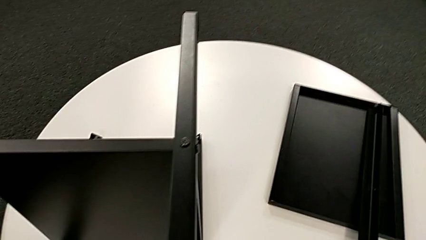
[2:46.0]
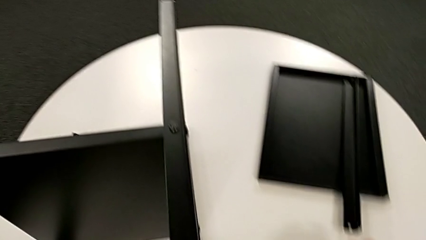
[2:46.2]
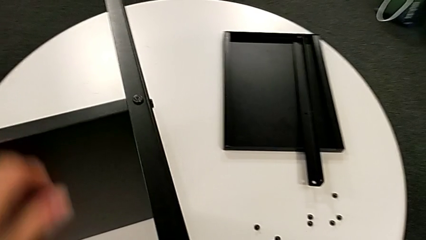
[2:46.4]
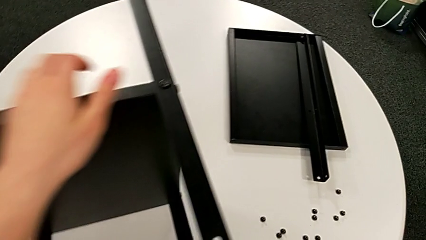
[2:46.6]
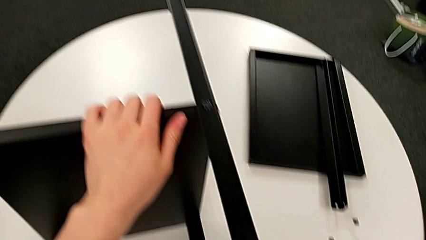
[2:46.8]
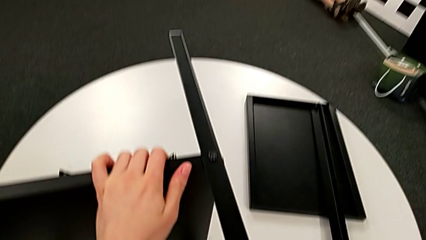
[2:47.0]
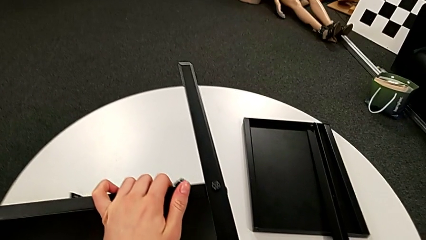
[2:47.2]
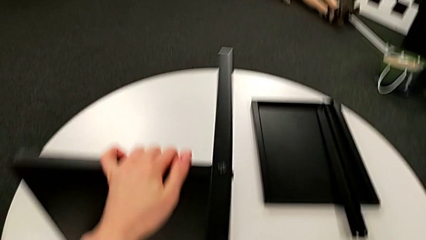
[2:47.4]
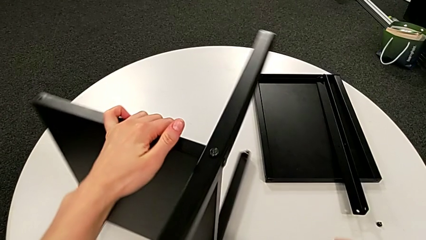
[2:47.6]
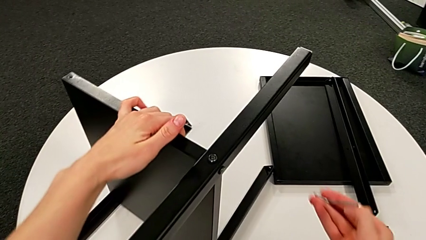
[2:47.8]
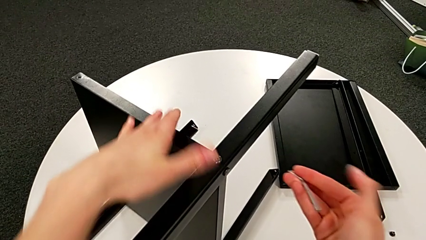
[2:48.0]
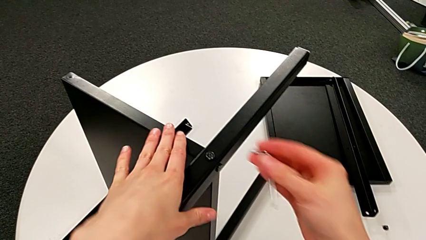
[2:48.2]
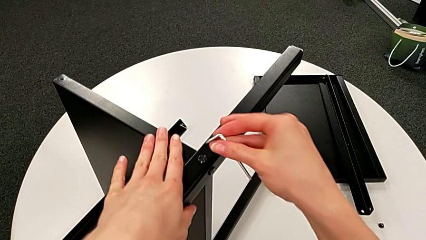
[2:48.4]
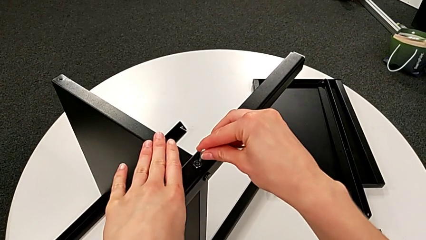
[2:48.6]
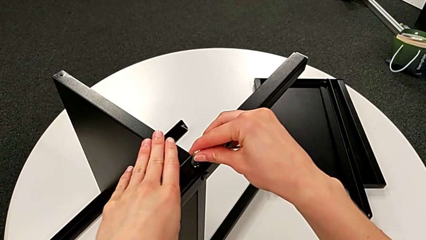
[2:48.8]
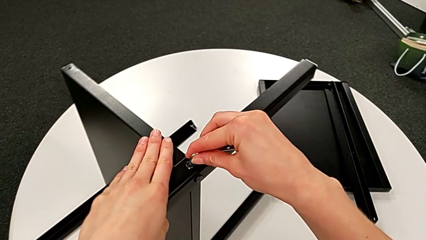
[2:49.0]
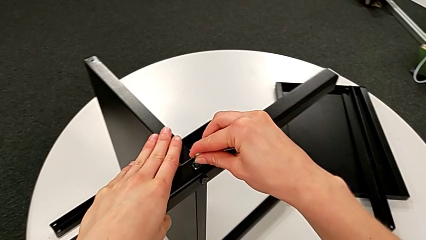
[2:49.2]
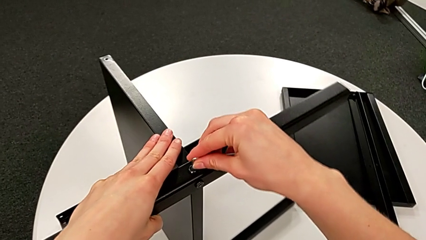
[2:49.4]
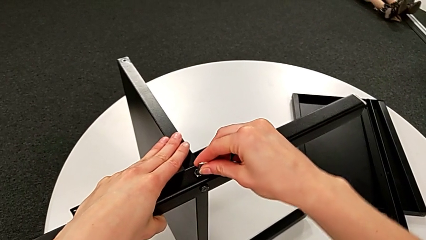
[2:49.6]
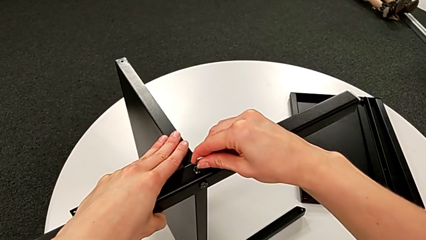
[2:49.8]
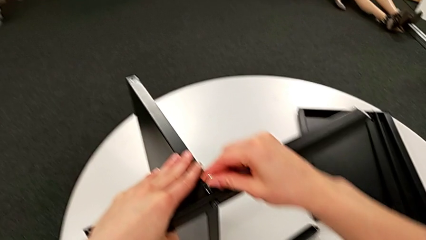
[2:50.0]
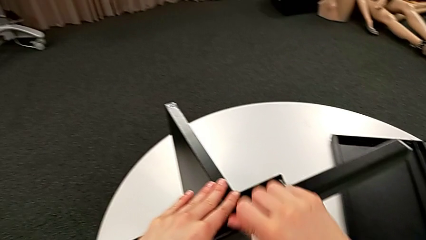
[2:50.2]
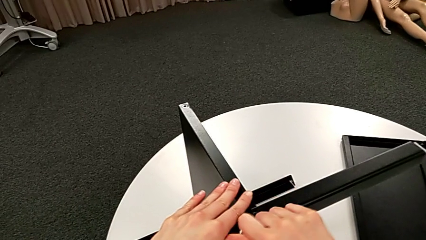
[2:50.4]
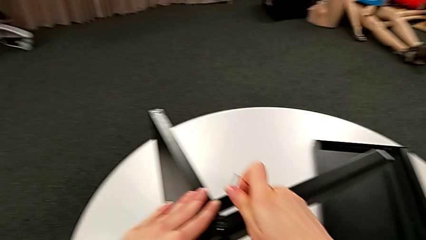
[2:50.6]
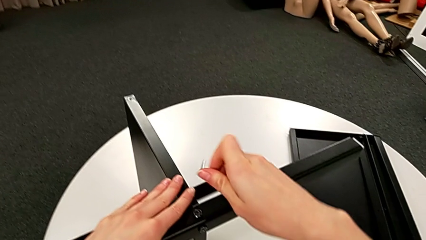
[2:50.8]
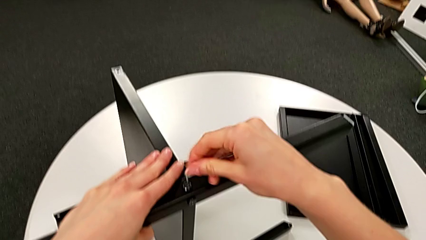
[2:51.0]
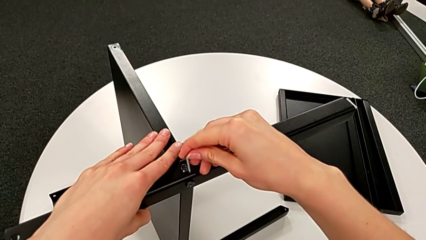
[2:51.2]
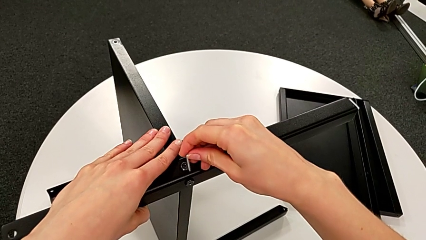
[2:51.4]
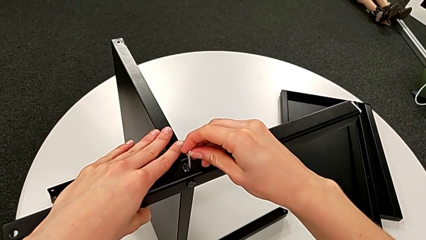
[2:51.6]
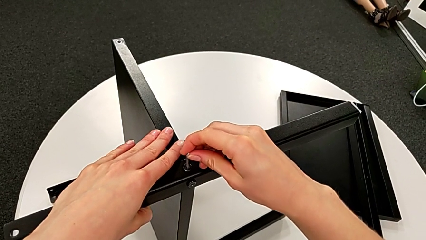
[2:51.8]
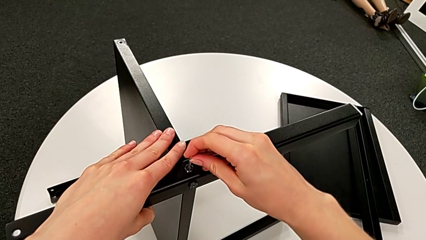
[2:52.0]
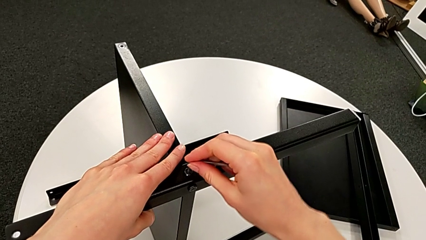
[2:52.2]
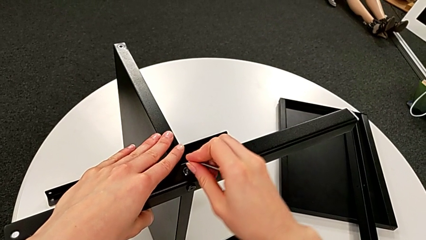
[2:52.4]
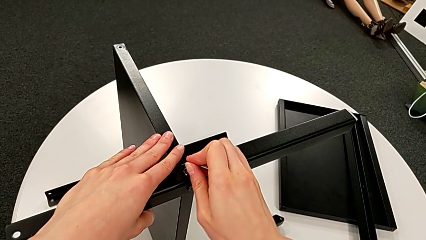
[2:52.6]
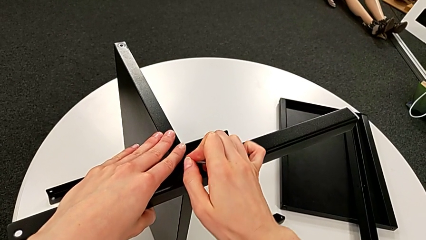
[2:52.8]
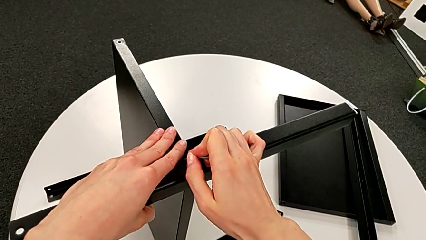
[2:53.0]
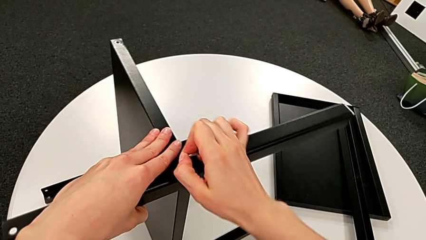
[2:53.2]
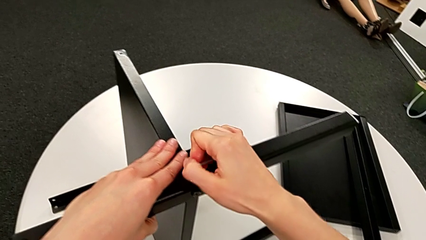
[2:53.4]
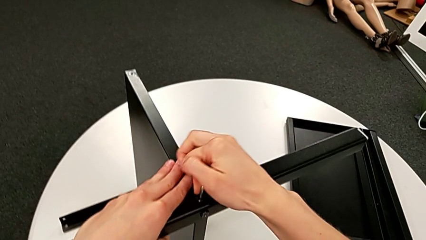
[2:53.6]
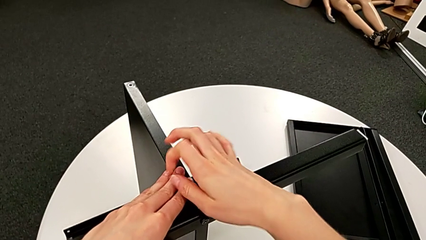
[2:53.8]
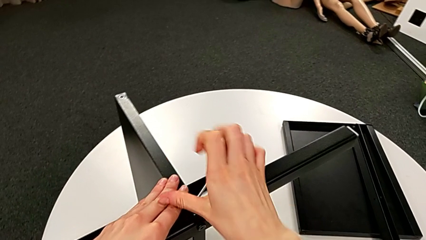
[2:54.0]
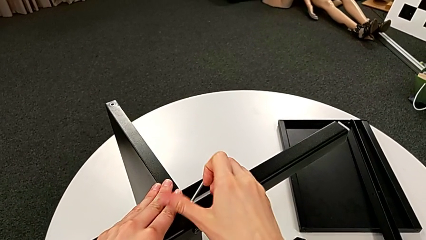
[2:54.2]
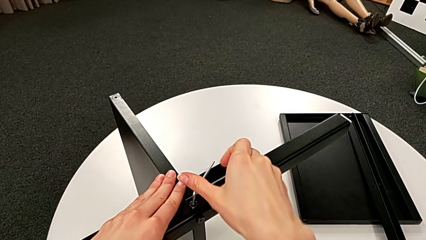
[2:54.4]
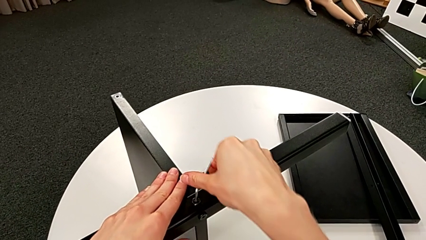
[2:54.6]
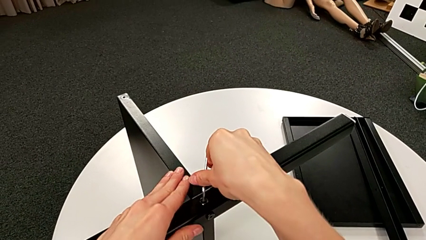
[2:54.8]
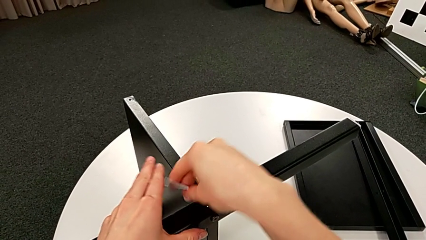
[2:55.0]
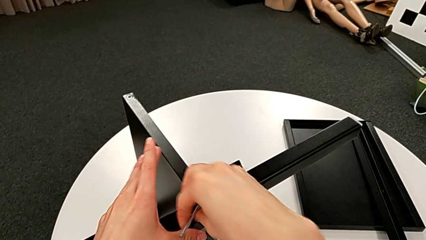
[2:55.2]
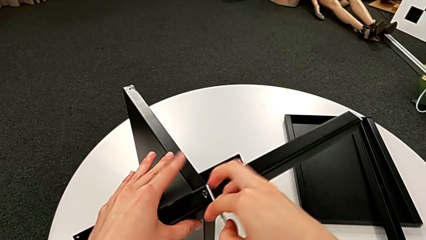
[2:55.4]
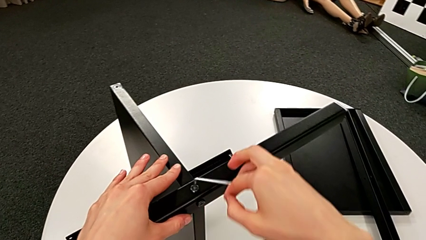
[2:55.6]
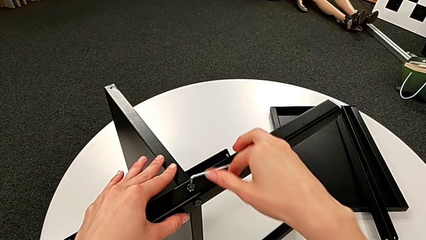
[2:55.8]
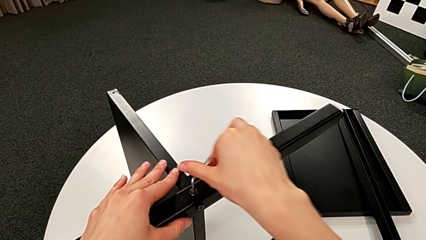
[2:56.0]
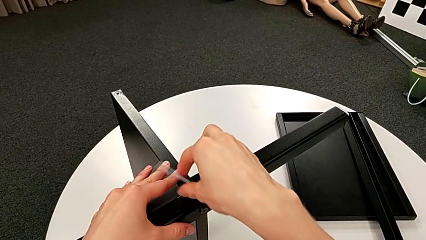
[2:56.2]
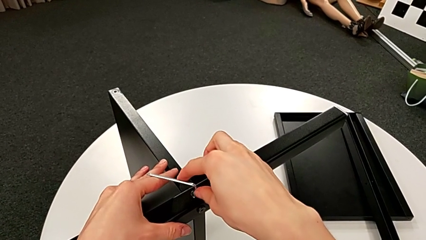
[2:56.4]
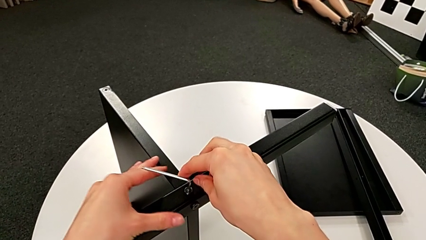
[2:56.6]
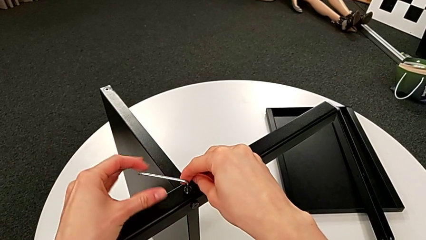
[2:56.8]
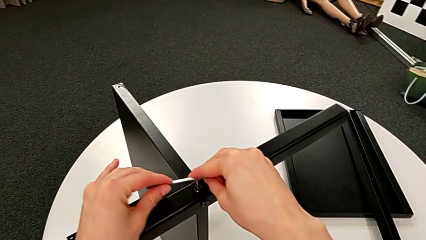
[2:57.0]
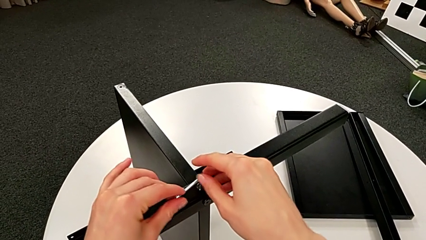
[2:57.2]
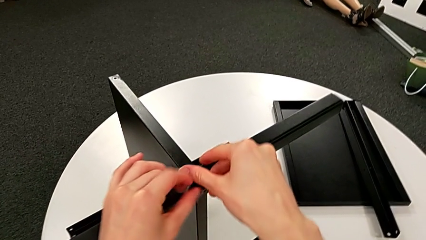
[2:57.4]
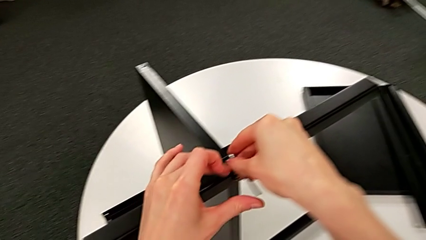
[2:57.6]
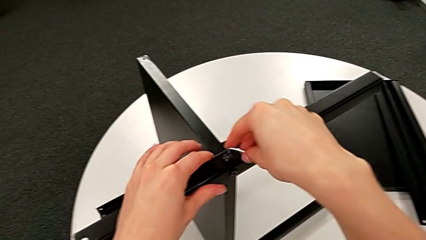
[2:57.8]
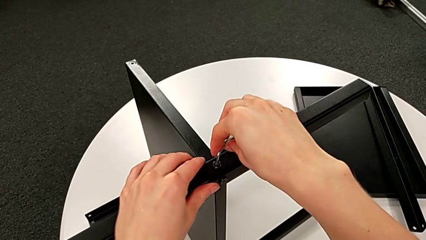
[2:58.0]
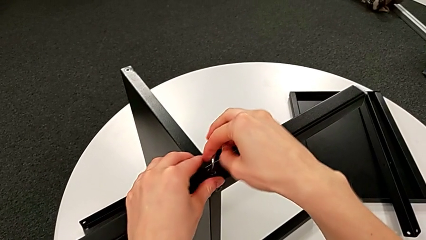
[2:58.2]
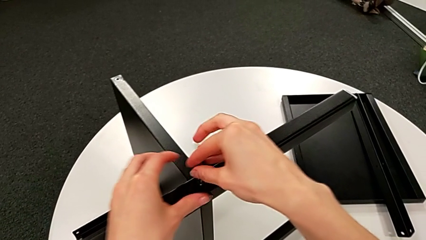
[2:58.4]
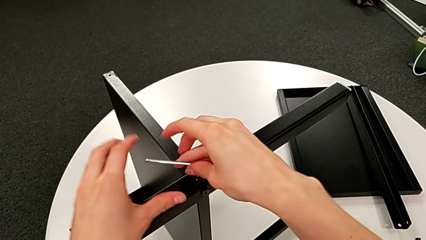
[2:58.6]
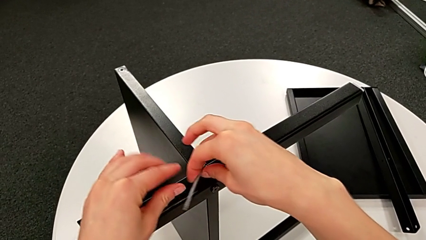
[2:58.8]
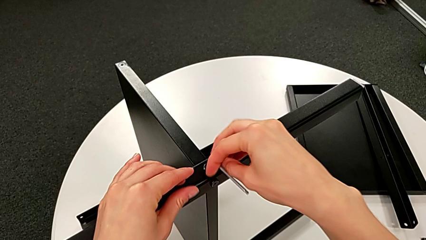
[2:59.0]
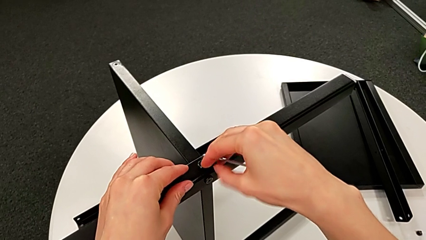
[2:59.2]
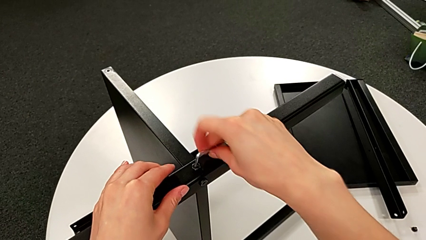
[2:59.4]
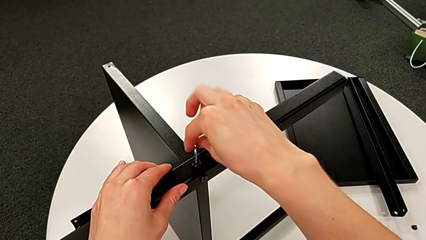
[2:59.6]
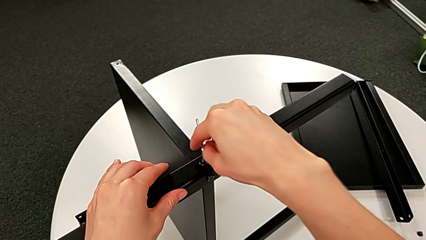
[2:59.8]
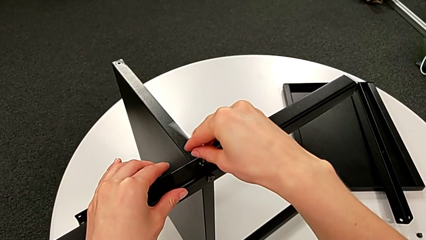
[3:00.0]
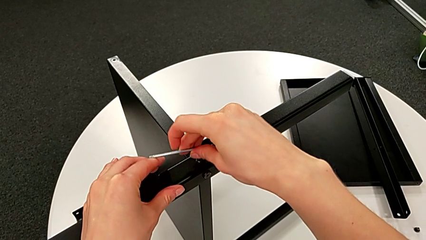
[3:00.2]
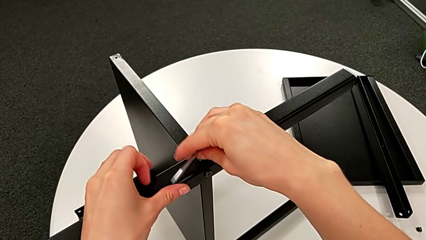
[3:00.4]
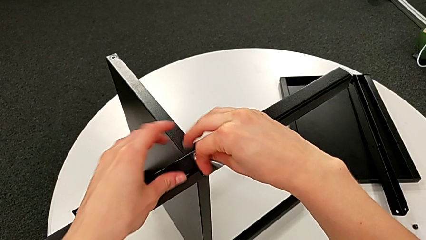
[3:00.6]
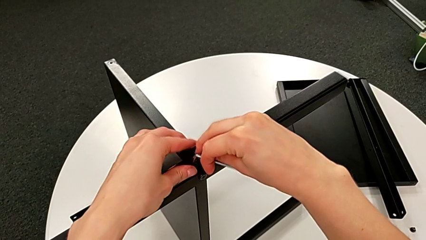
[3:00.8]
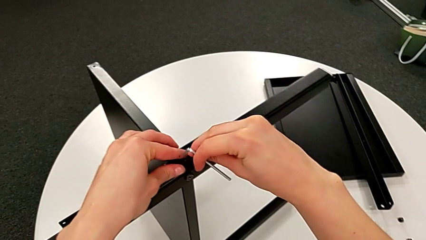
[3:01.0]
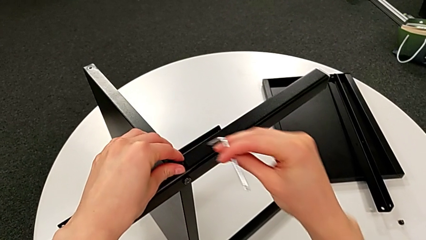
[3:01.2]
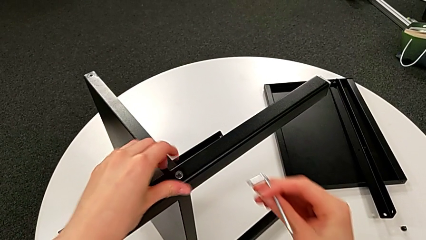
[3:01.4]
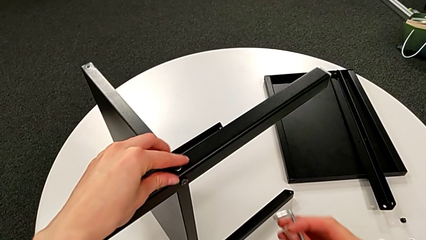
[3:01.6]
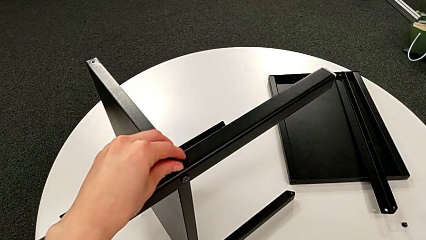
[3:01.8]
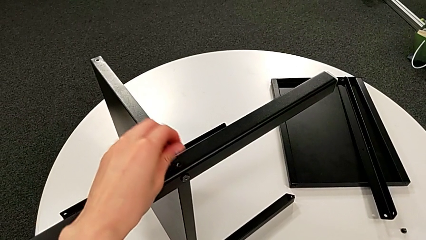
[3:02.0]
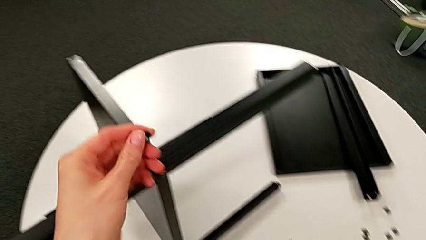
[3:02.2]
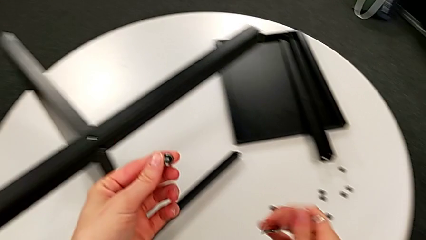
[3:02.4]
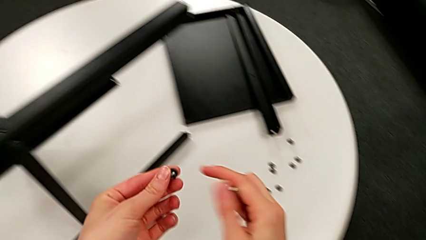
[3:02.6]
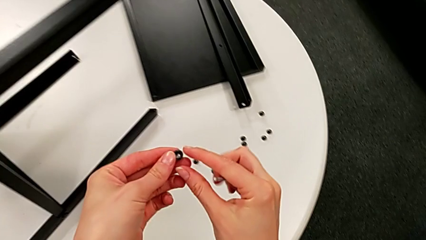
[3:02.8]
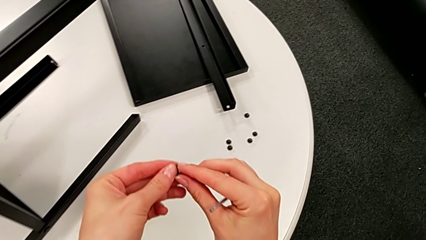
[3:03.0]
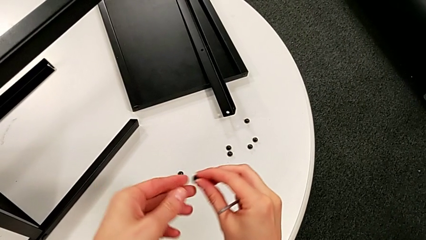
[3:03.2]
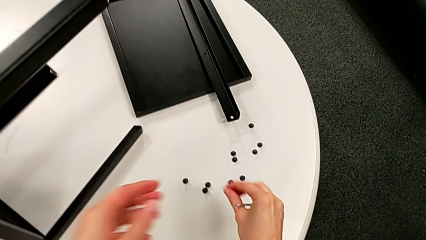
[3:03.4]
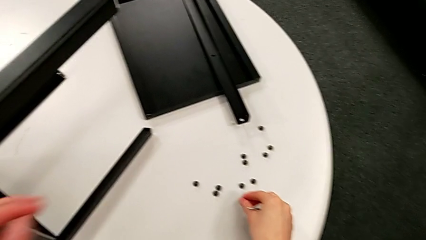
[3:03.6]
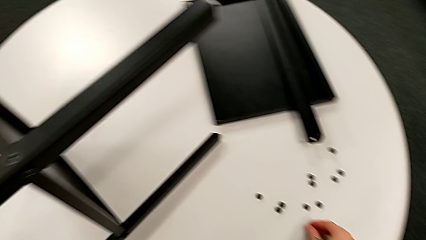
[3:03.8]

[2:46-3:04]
The camera wearer is disassembling the second leg of the table. They rotate the nightstand, insert the Allen wrench, unscrew the hex socket head, withdraw the Allen wrench, unscrew the hex socket head, disassemble it and place it.
